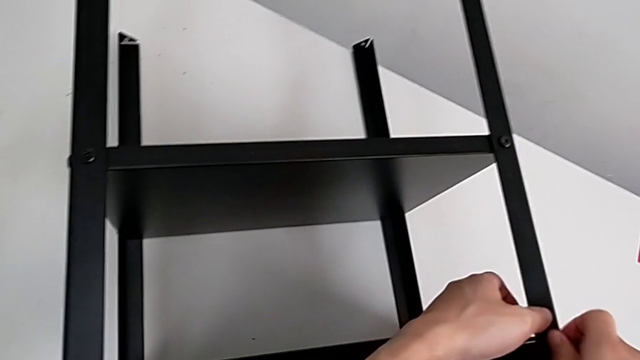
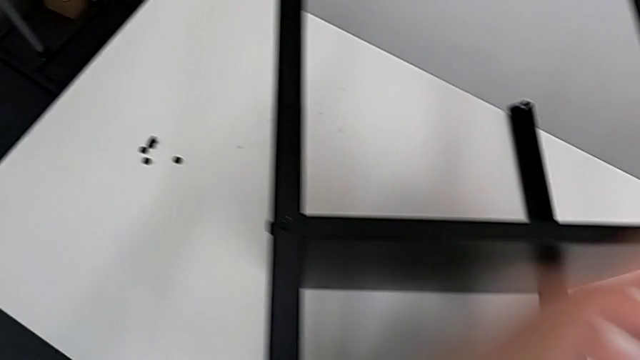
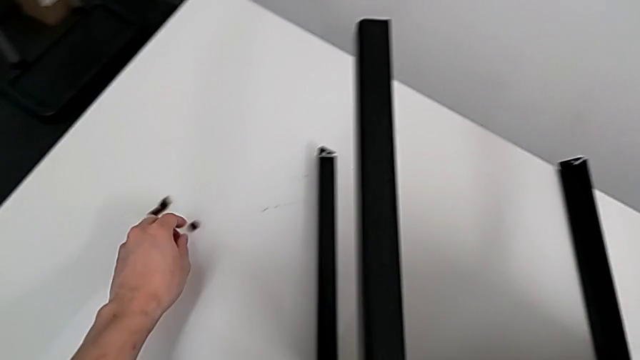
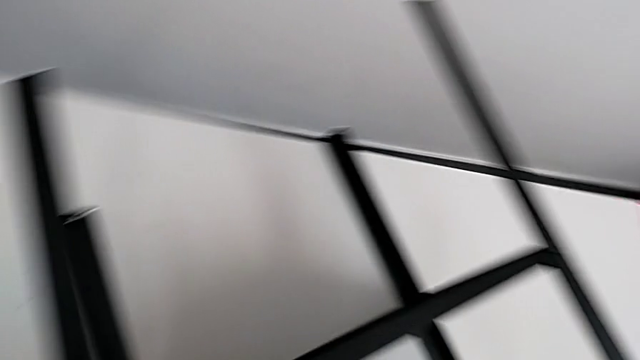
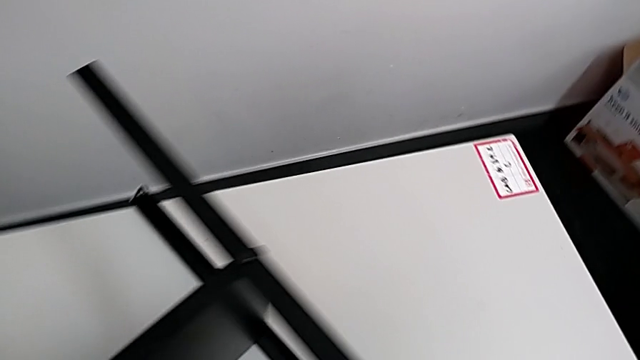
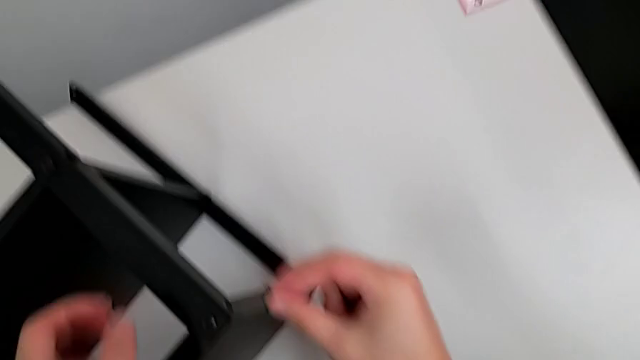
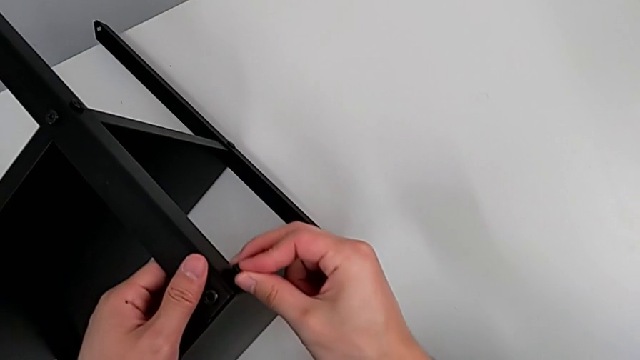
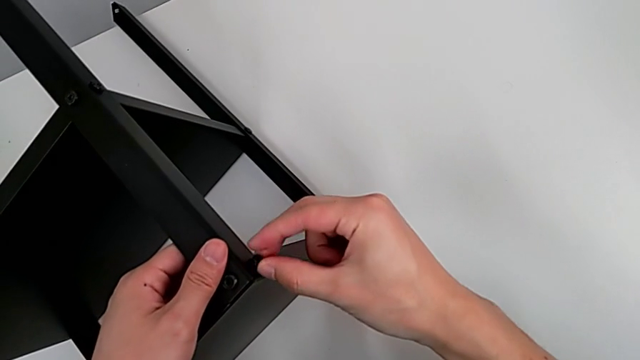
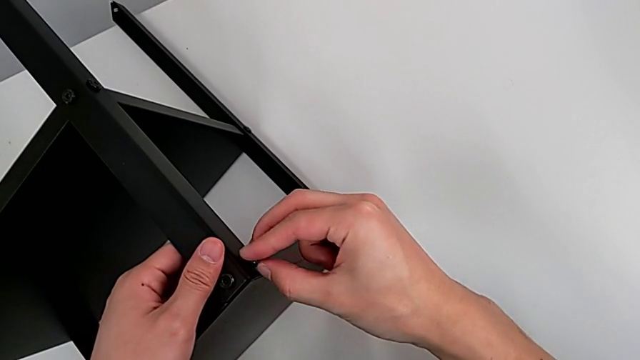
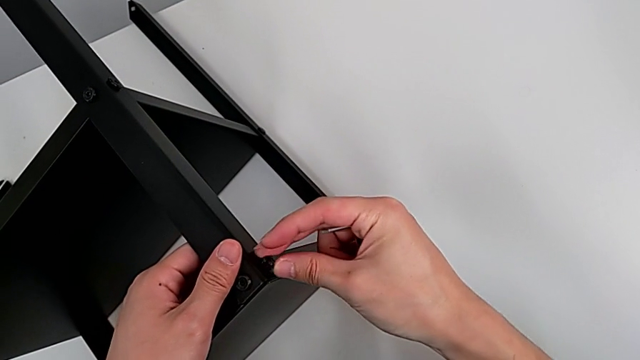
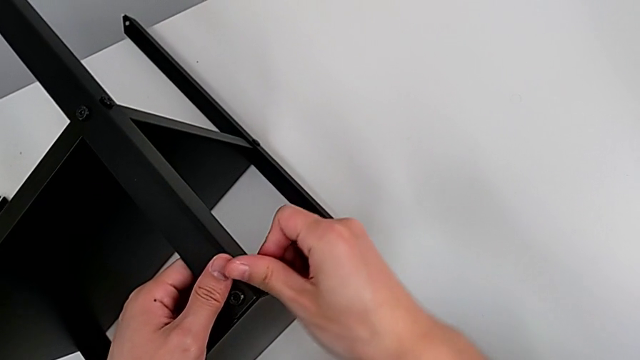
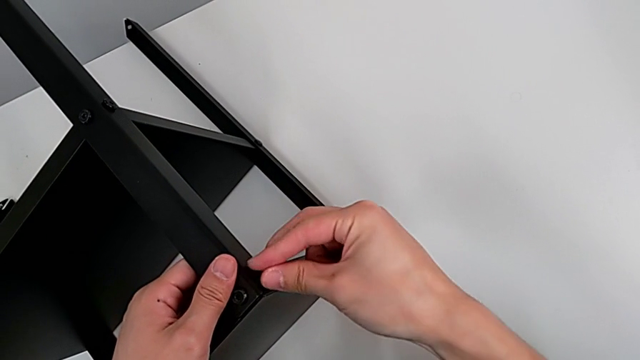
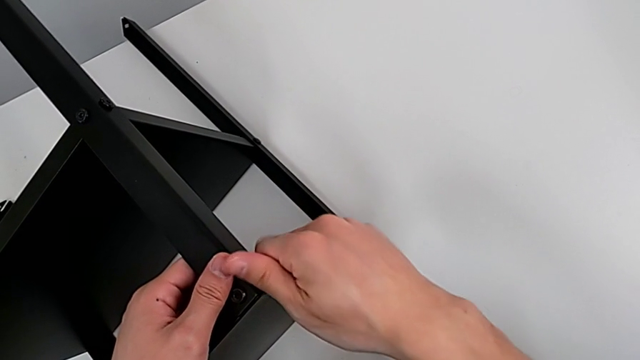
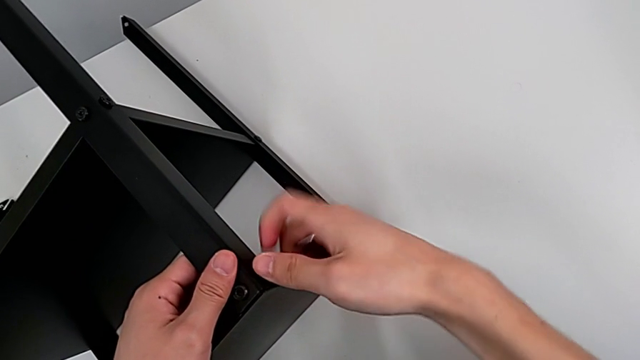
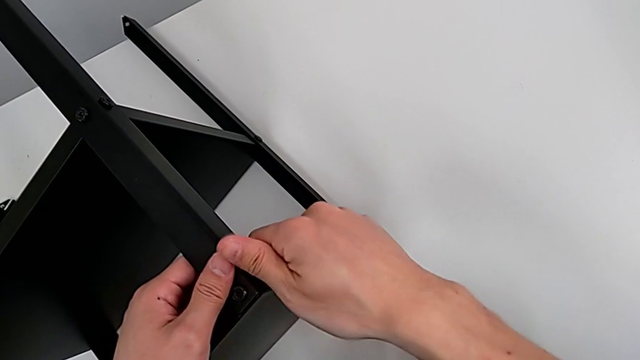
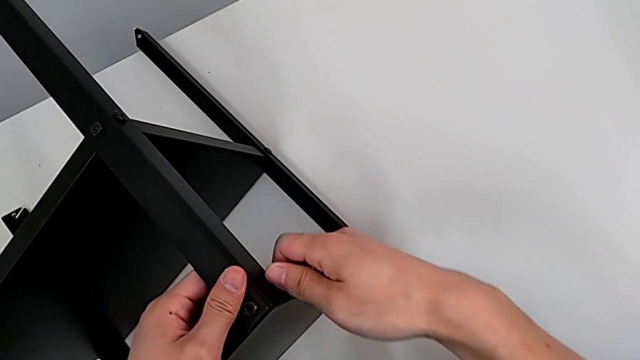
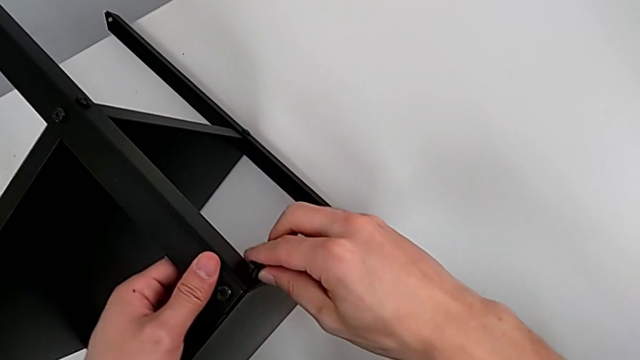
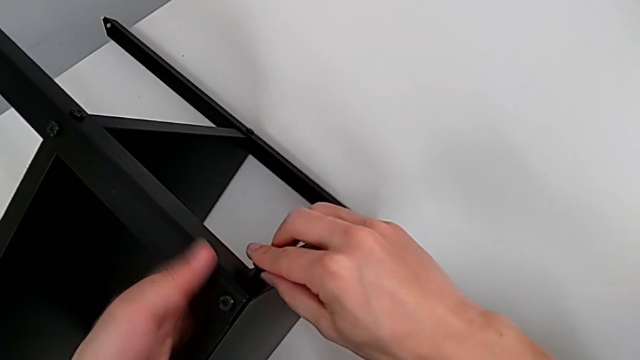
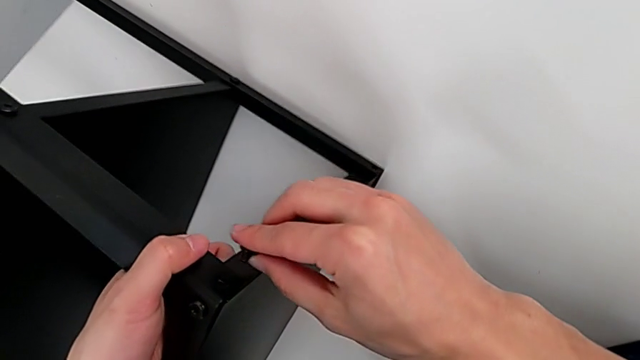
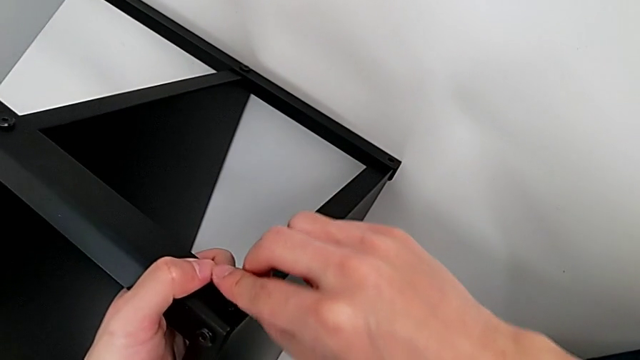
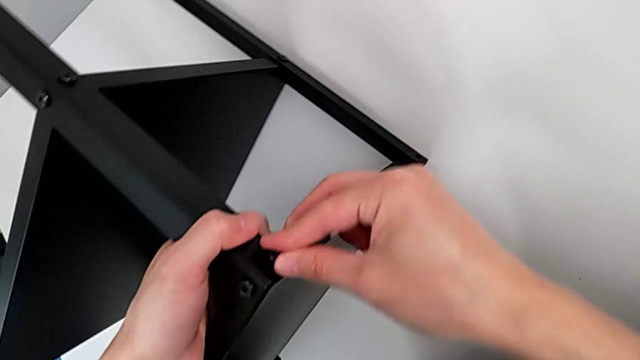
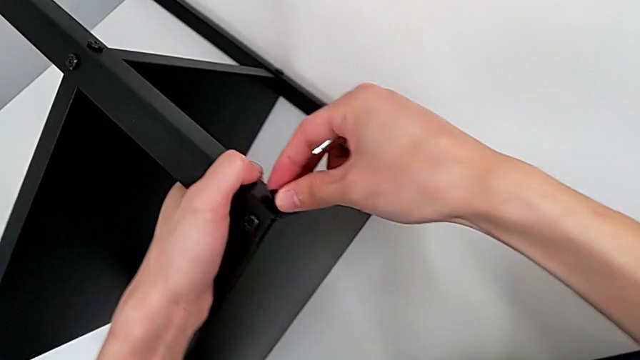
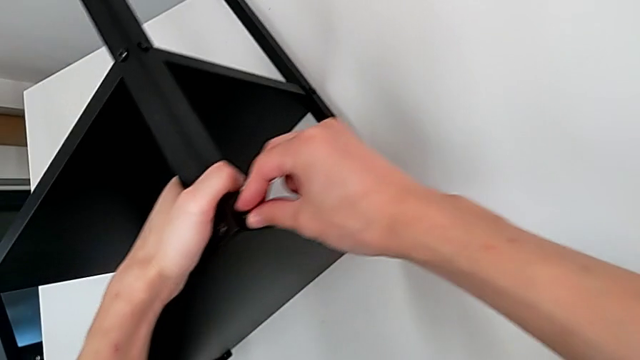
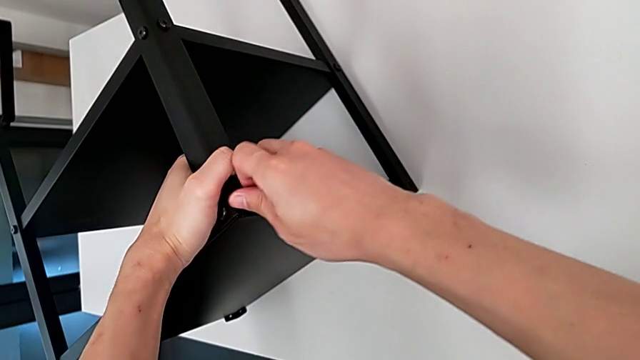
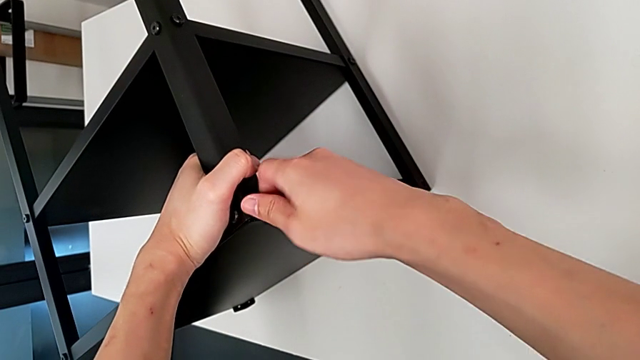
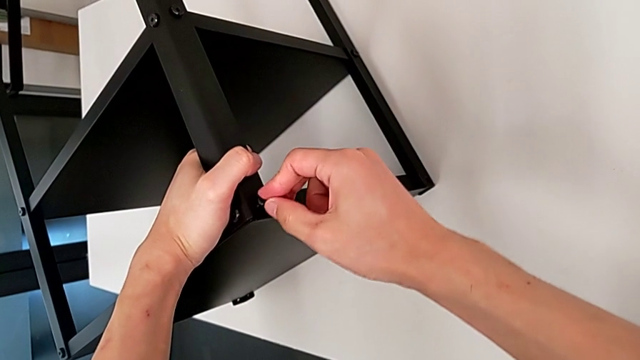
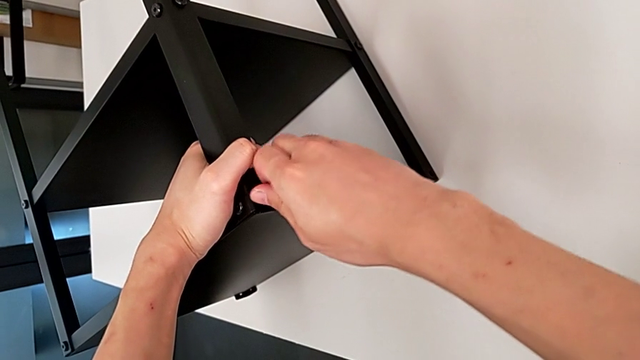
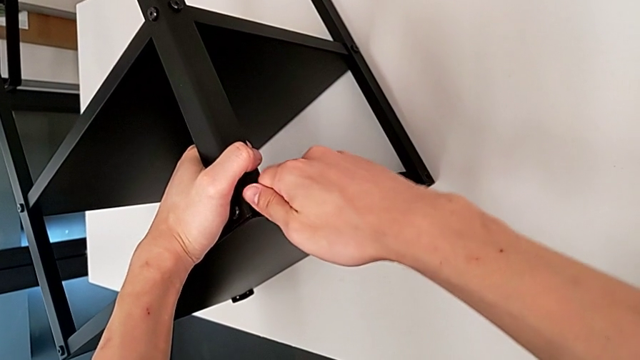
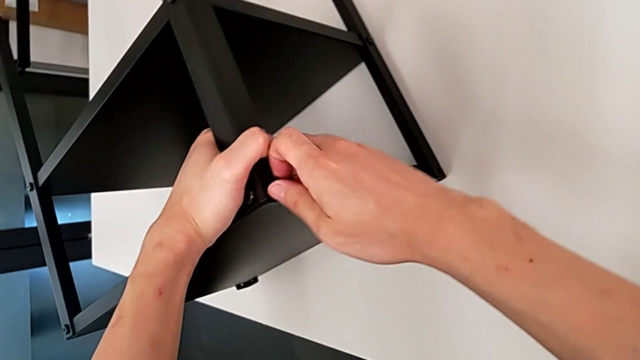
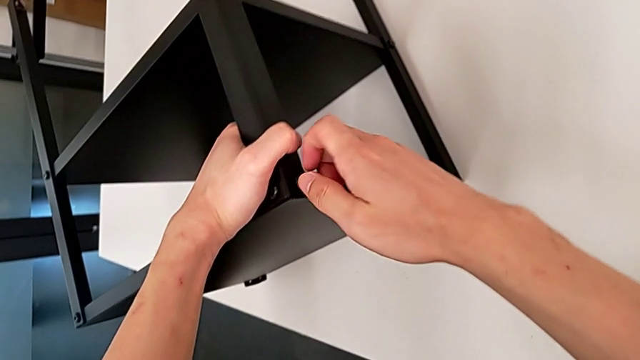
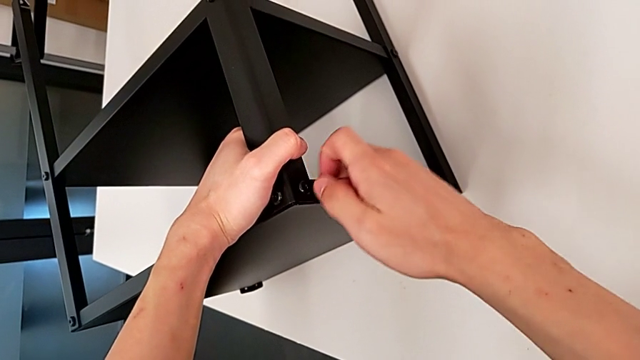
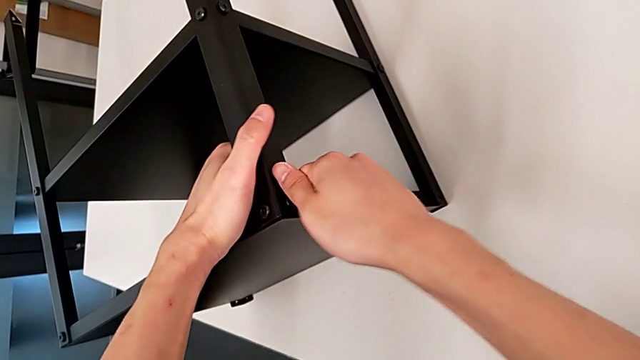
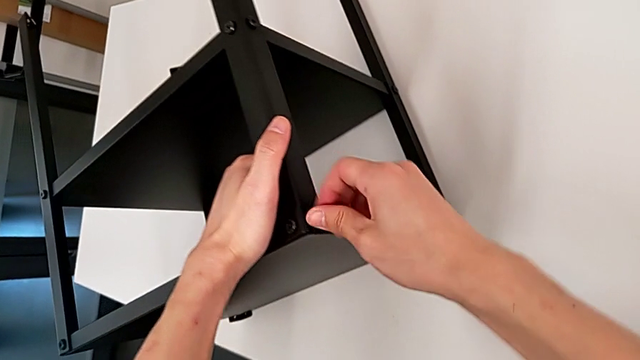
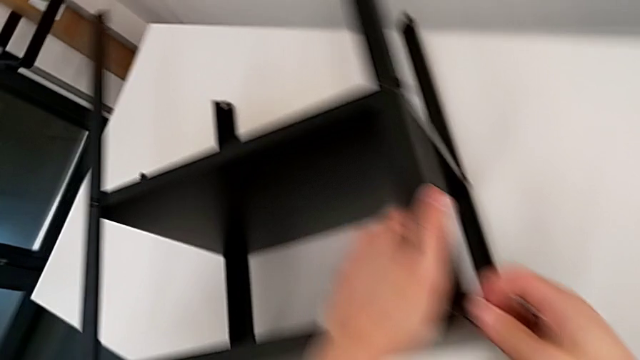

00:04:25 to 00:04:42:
The camera wearer is screwing the second leg of the table. They approach the hex socket head, grab it, approach the top tray, insert the hex socket head and screw it.

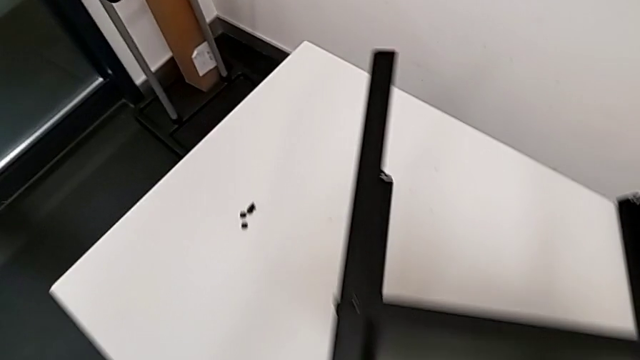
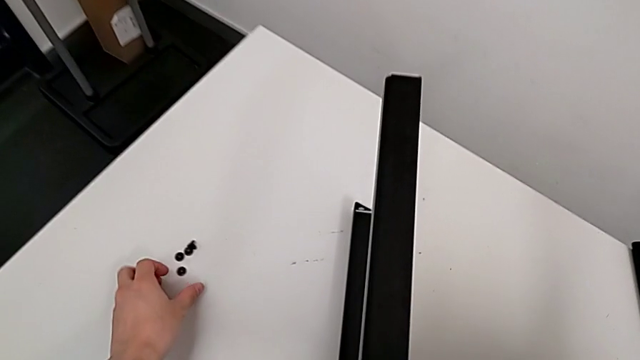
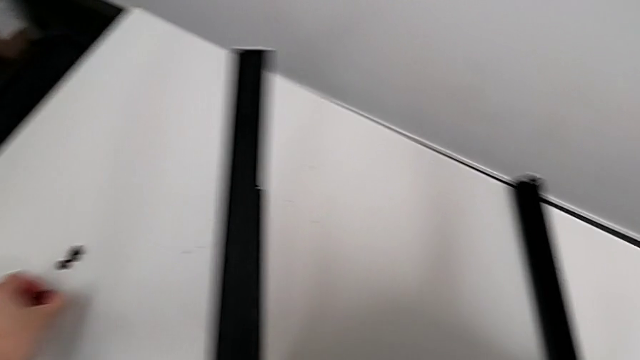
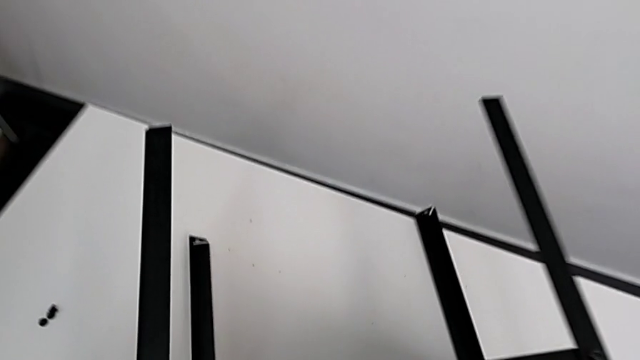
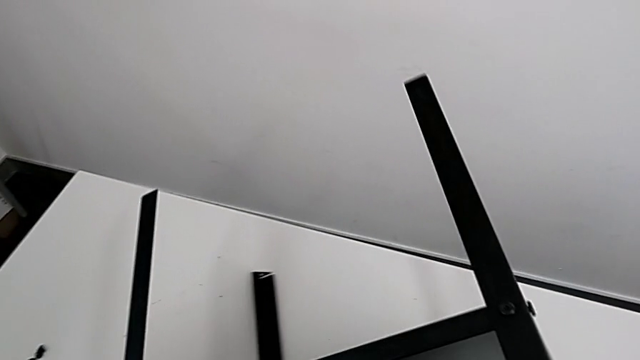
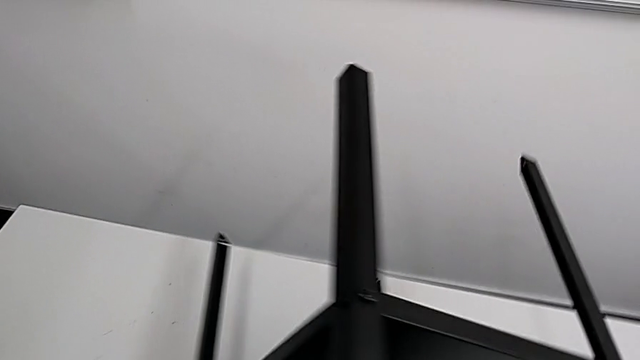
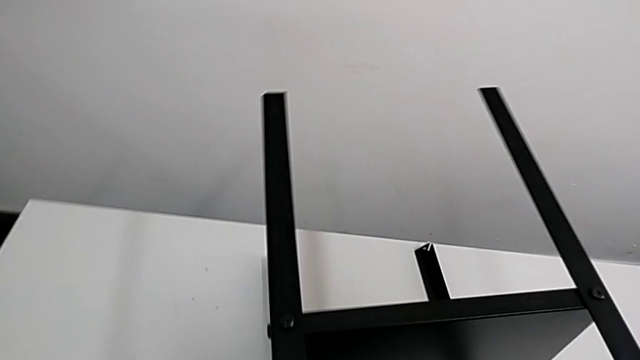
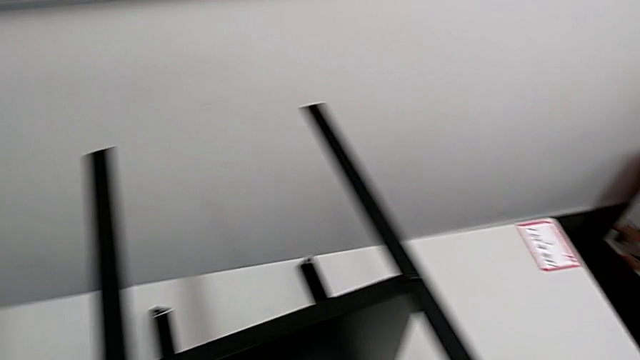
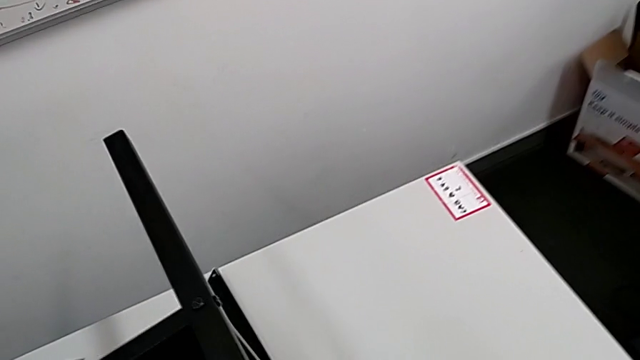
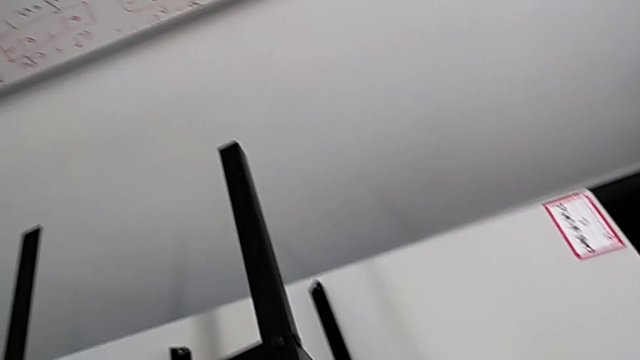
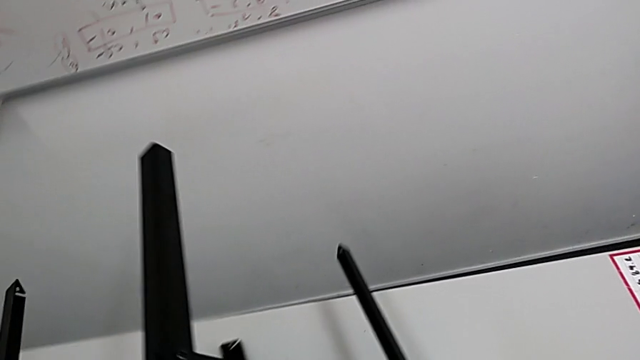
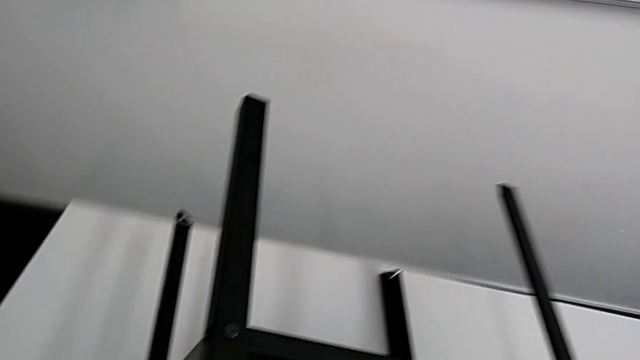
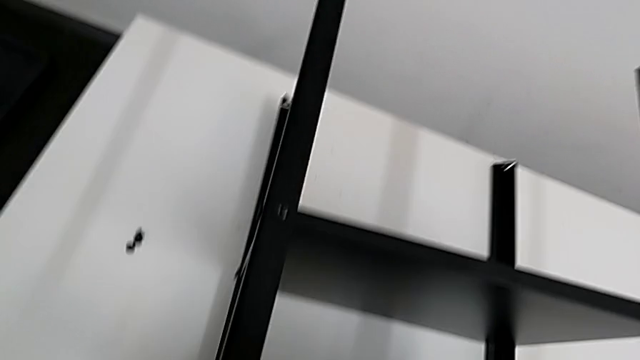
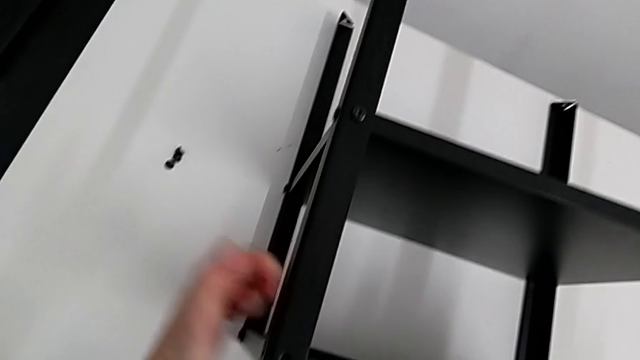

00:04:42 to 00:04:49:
The camera wearer is screwing the third leg onto the table. They approach the hex socket head, grab it and rotate the nightstand.
